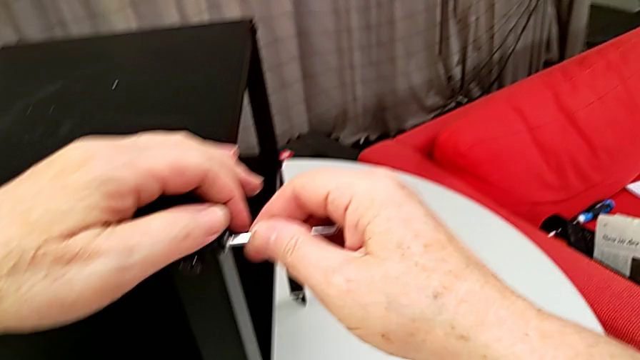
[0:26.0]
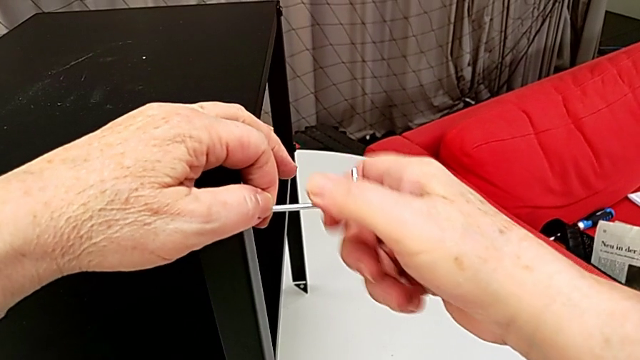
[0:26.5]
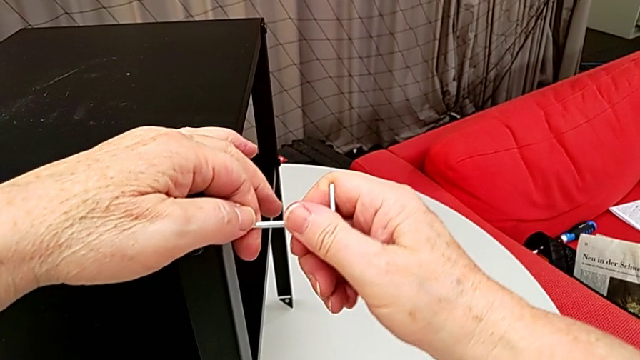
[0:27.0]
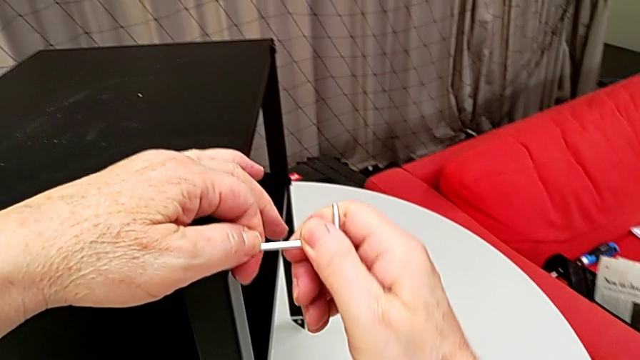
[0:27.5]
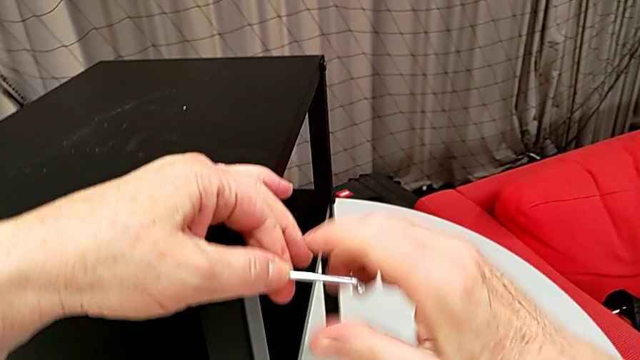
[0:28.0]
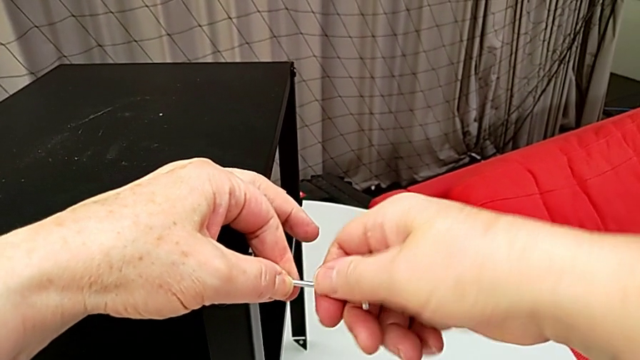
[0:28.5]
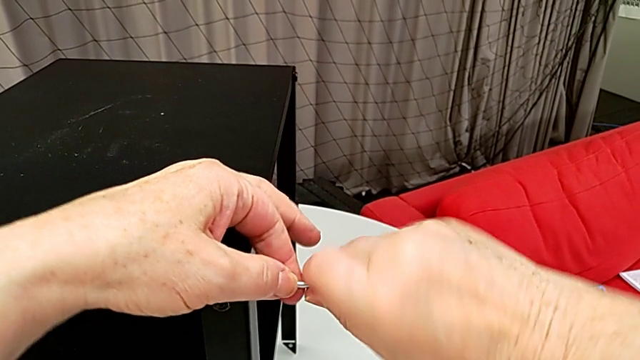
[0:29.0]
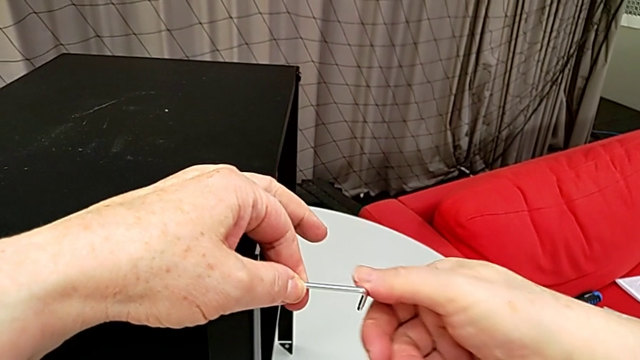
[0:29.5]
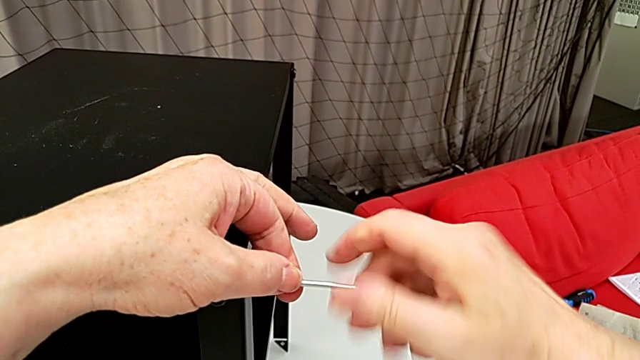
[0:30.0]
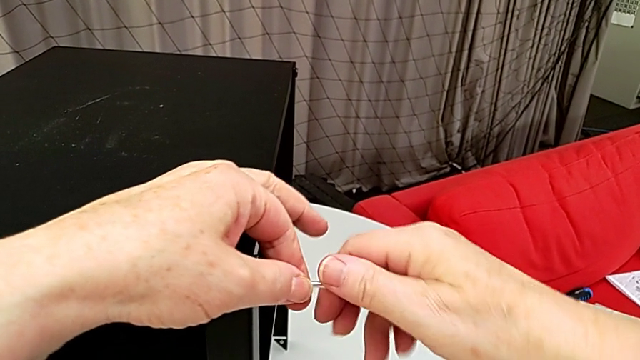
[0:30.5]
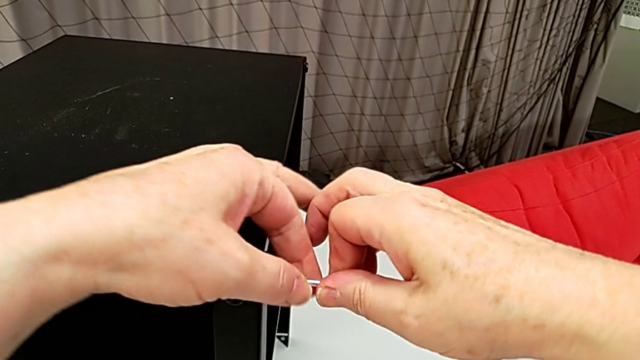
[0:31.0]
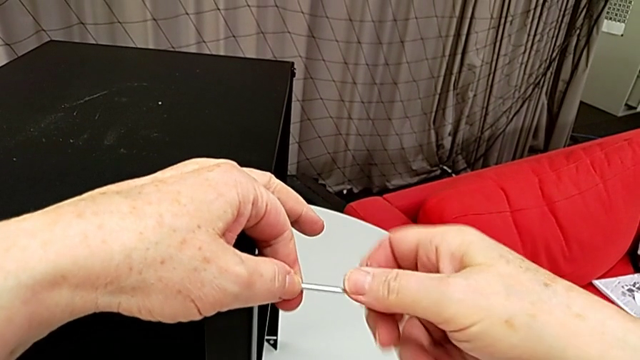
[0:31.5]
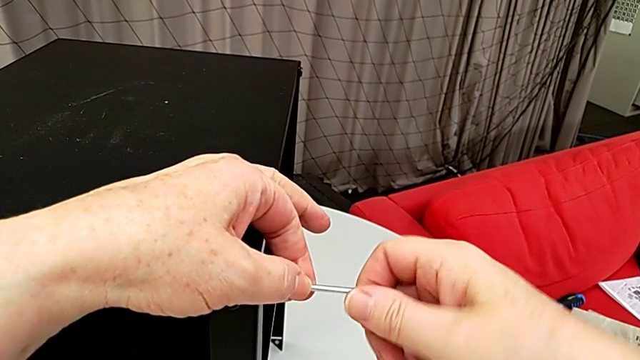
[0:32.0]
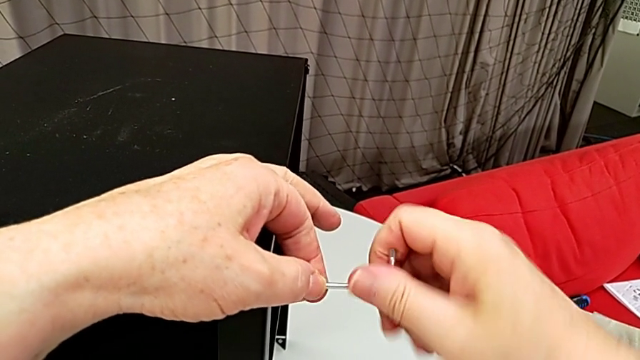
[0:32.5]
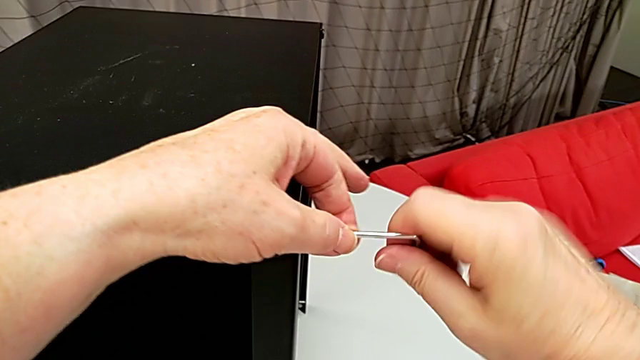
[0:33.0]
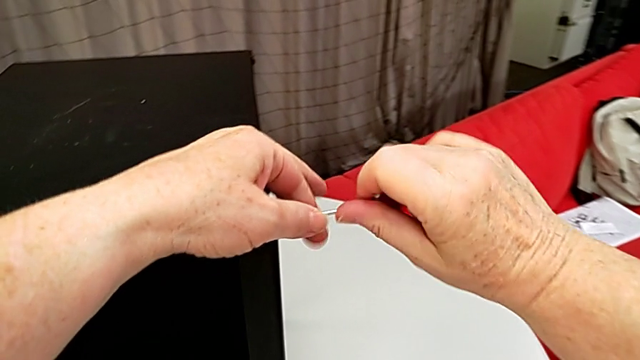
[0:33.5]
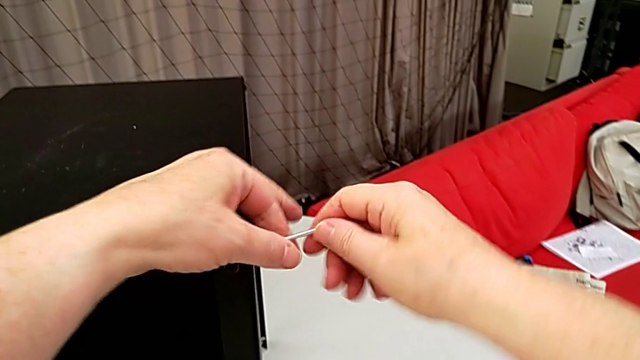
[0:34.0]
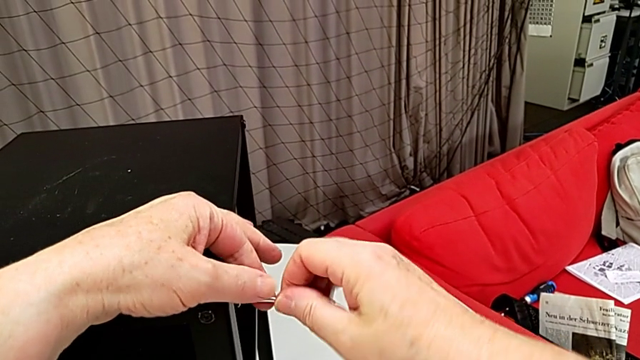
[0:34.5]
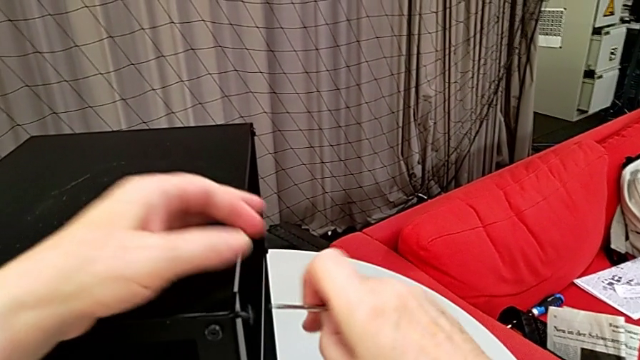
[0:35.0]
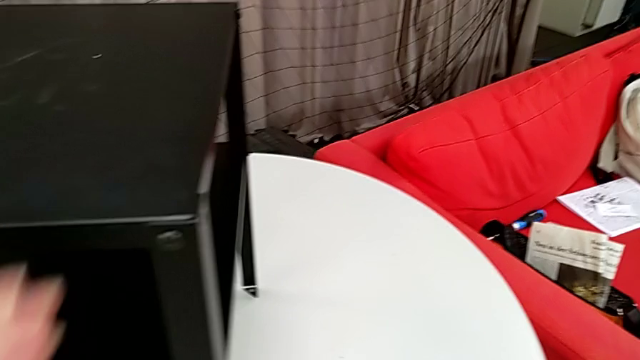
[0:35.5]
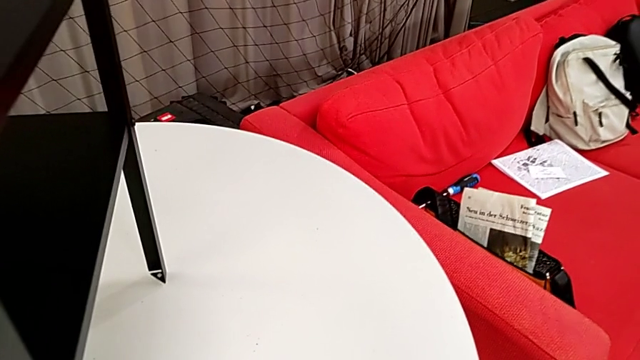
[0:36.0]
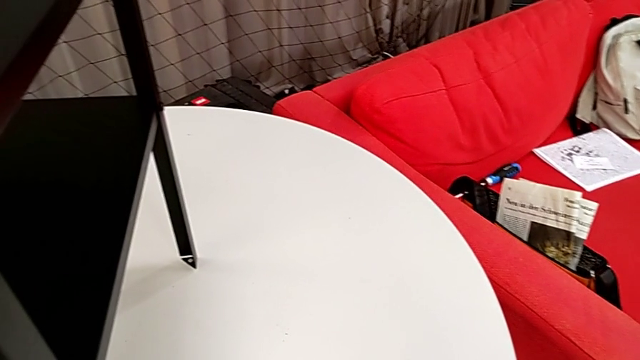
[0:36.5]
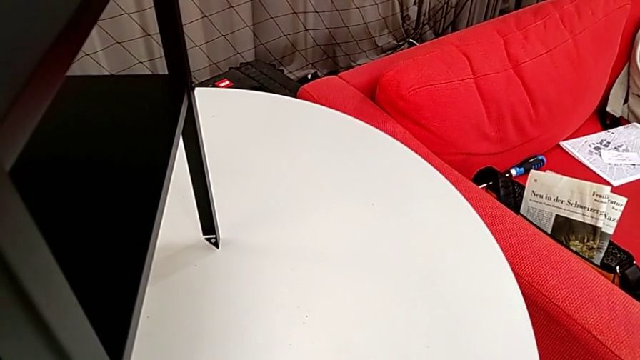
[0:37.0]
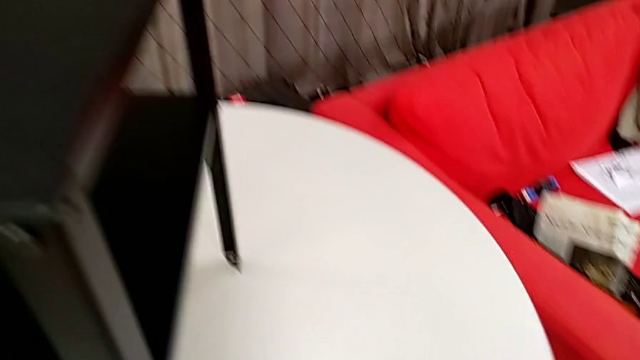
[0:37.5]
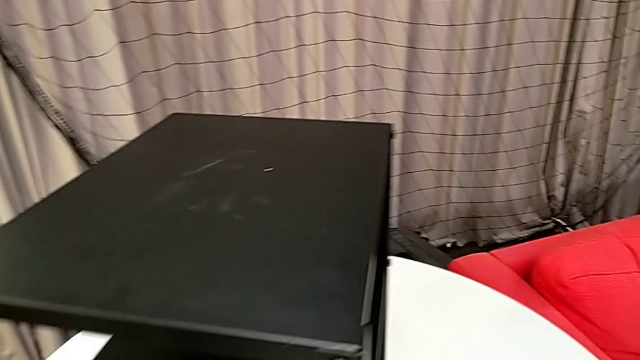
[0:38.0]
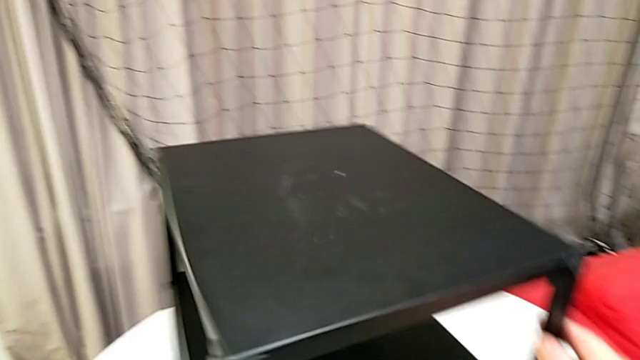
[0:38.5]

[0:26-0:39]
The camera wearer is disassembling the table top. They unscrew the hex socket head, withdraw the Allen wrench, wrongly drop the hex socket head, place it and rotate the nightstand.

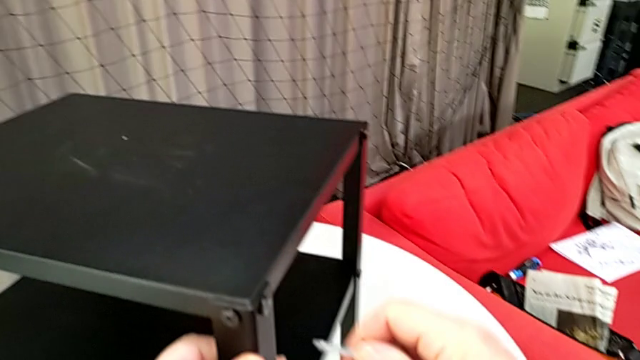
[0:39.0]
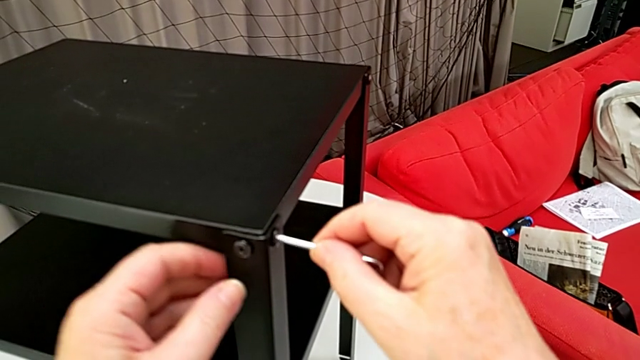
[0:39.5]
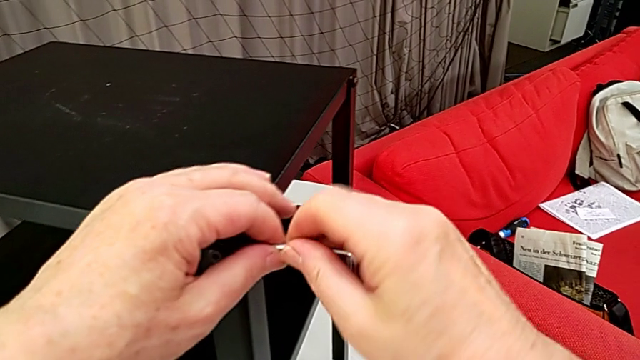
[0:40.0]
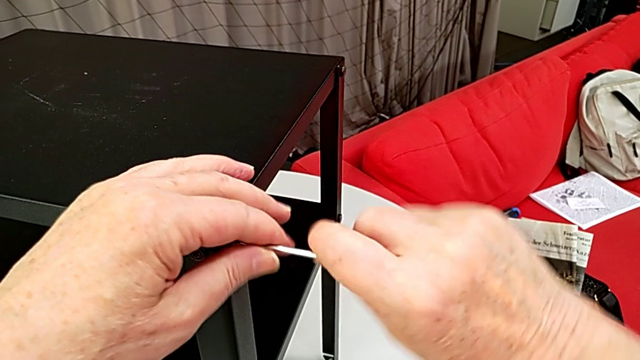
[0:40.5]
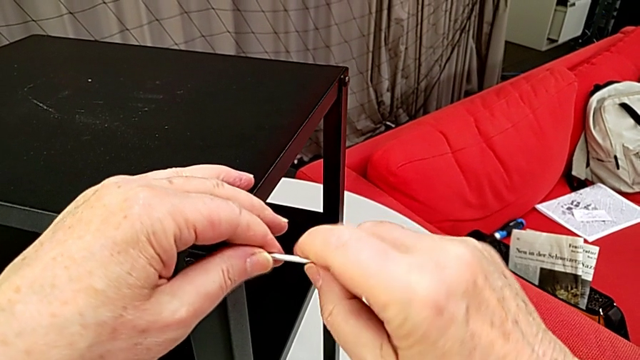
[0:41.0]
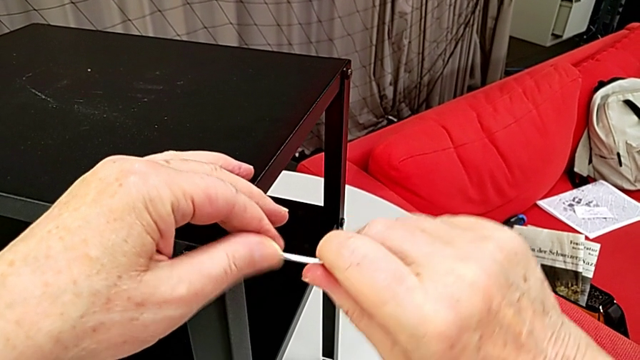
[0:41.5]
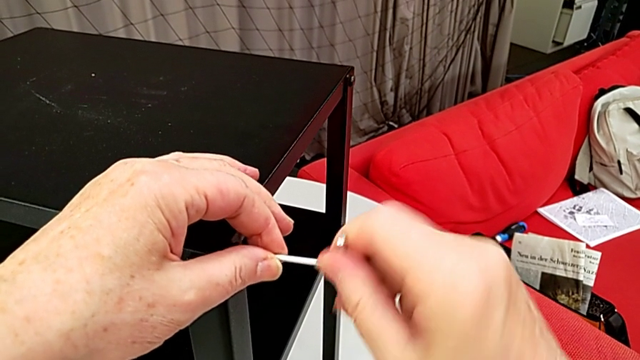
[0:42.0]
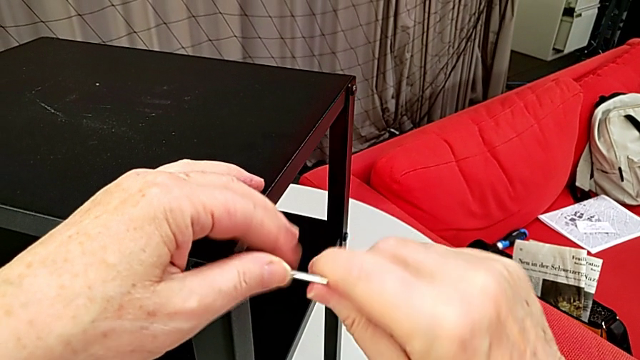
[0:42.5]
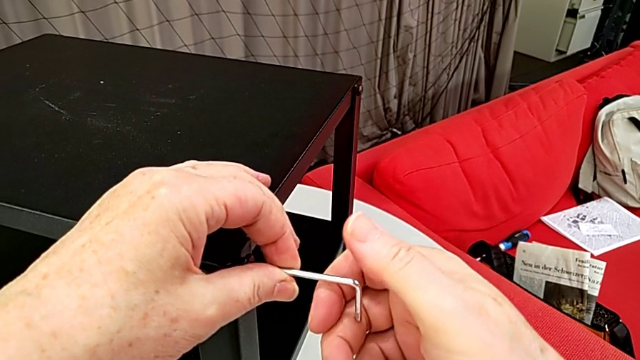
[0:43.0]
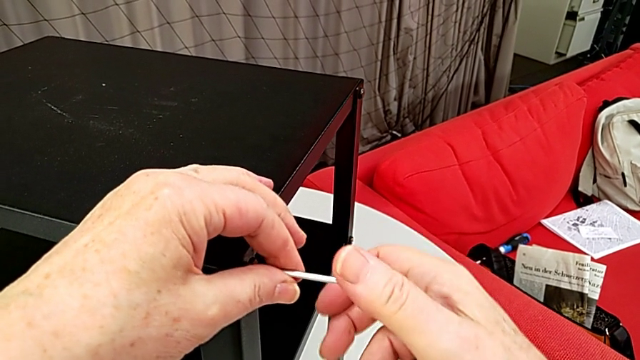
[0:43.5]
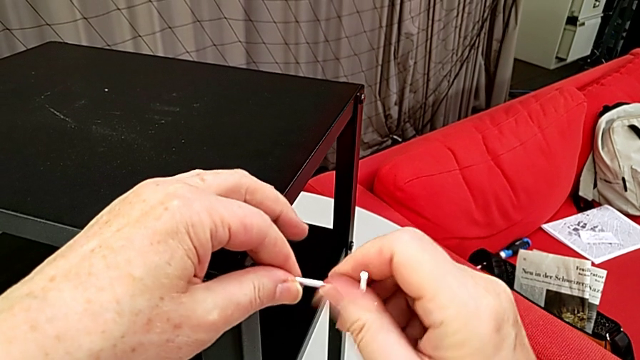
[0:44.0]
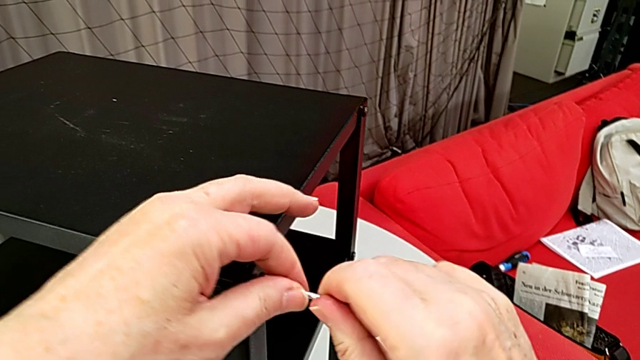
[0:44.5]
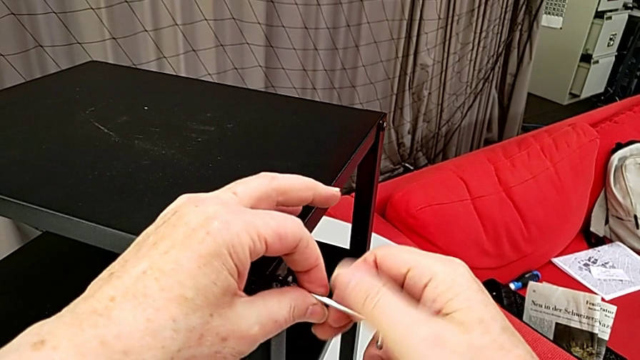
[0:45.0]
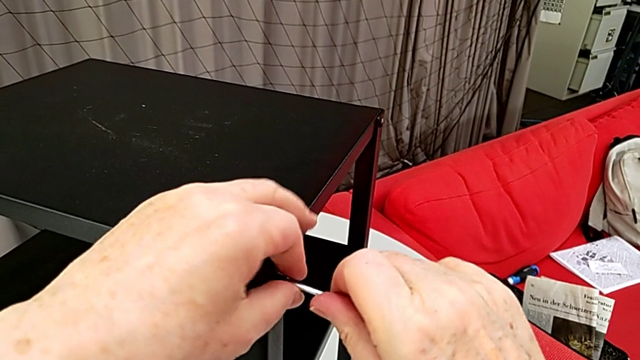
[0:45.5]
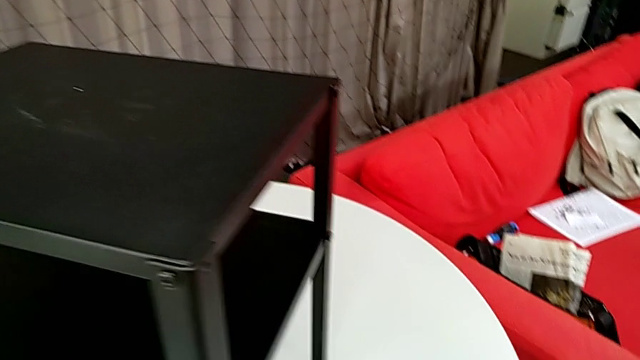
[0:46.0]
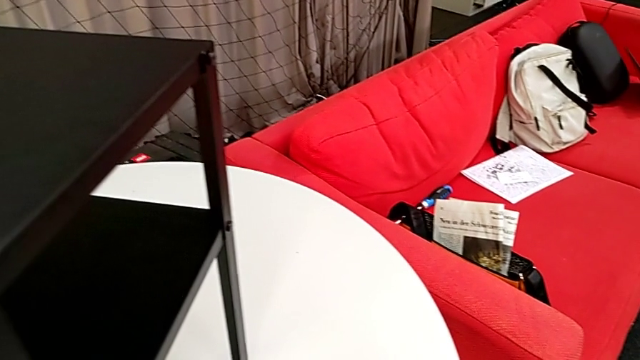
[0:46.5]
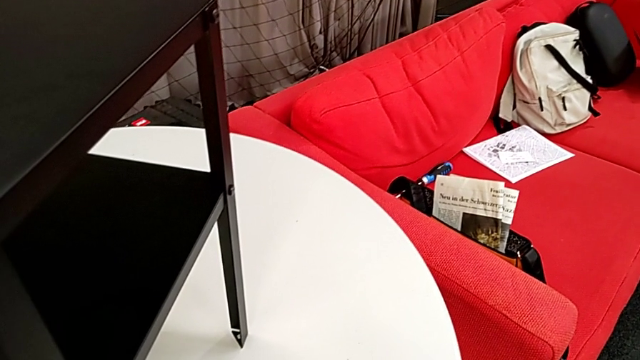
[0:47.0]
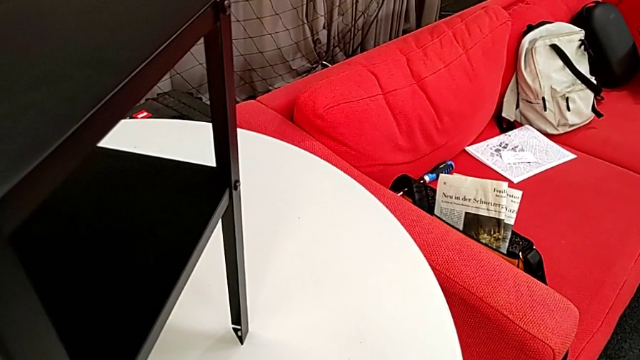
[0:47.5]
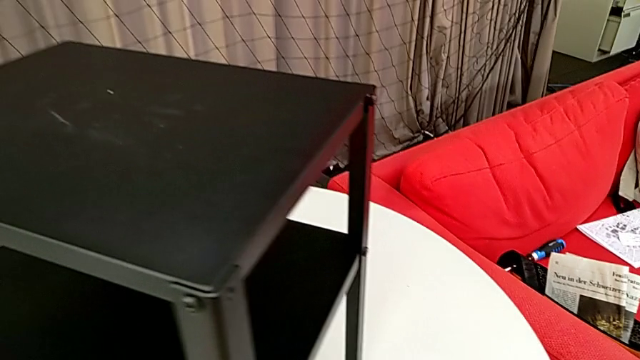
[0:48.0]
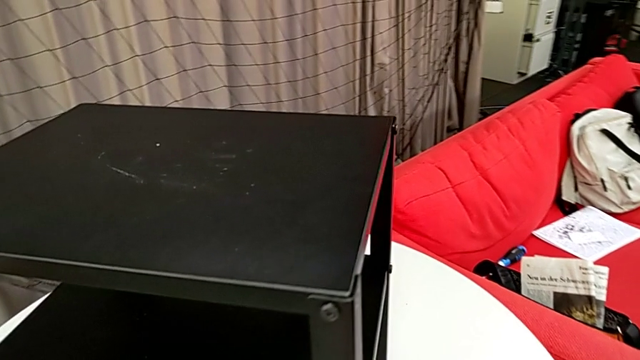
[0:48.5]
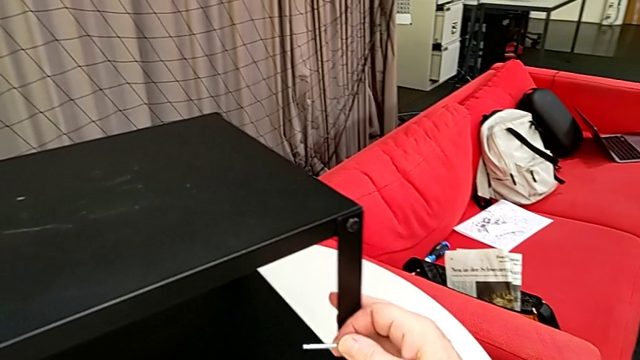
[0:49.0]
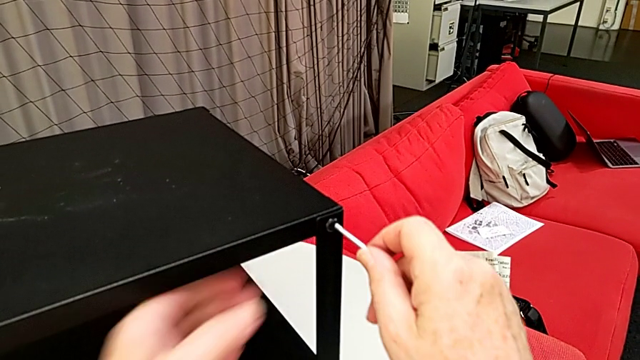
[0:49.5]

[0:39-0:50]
The camera wearer is disassembling the table top. They insert the Allen wrench, unscrew the hex socket head, disassemble it, withdraw the Allen wrench, place the hex socket head, rotate the nightstand and insert the Allen wrench.
